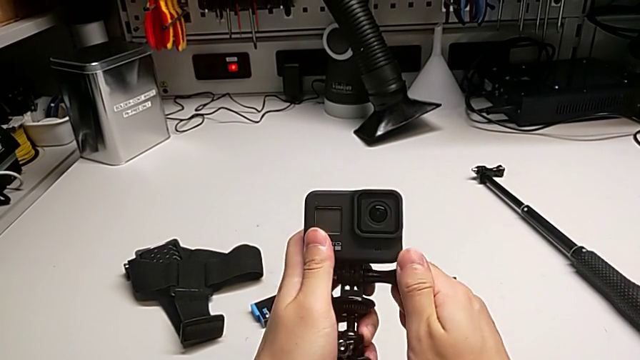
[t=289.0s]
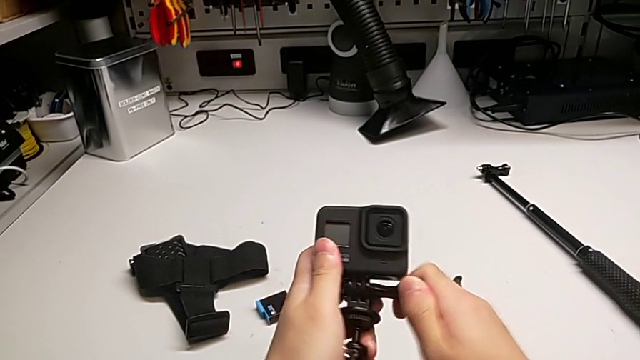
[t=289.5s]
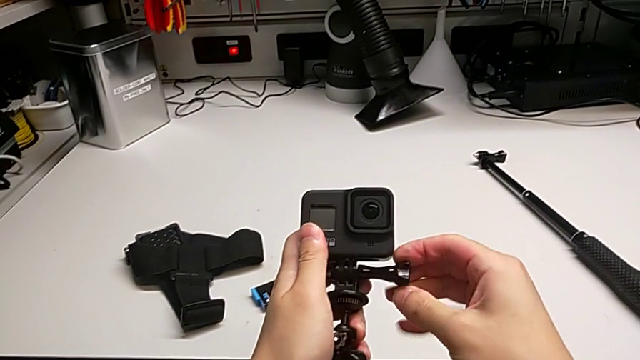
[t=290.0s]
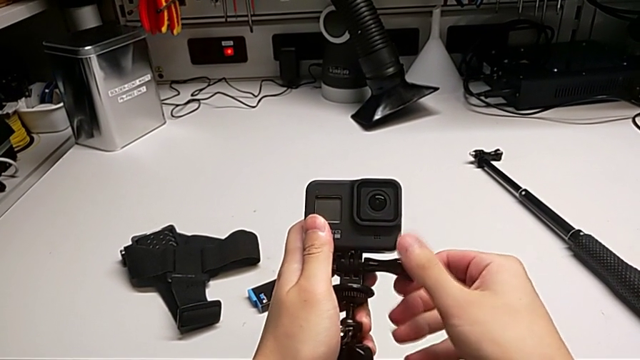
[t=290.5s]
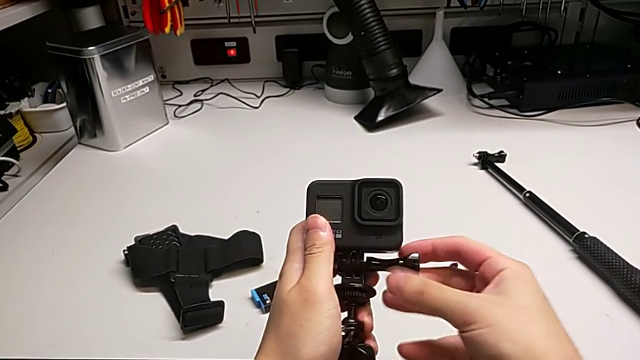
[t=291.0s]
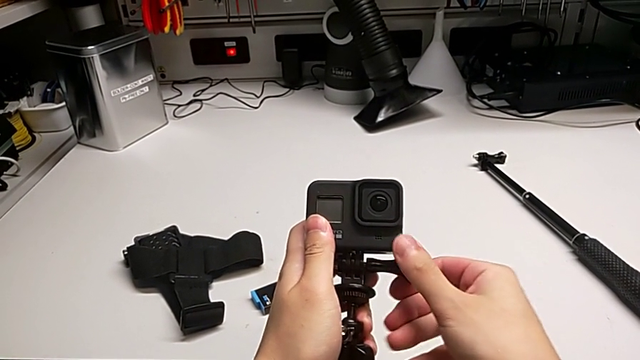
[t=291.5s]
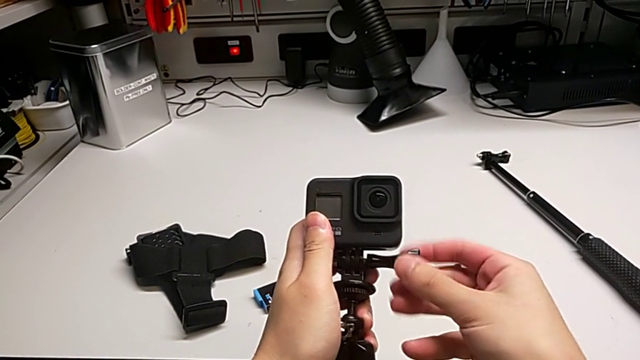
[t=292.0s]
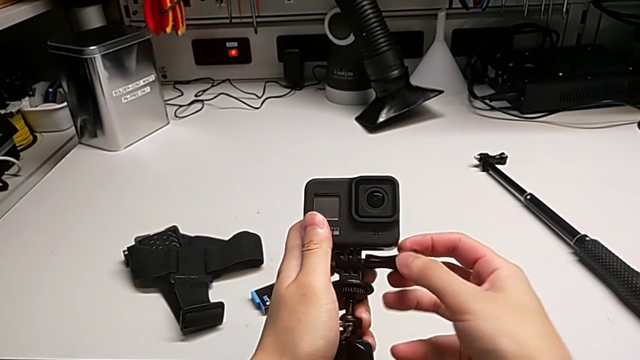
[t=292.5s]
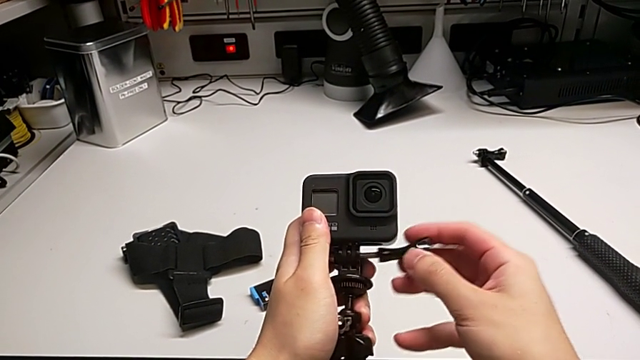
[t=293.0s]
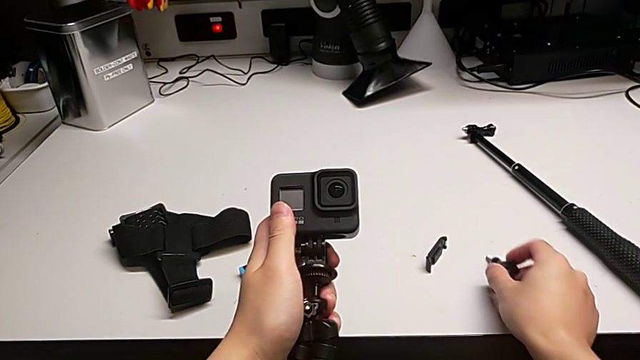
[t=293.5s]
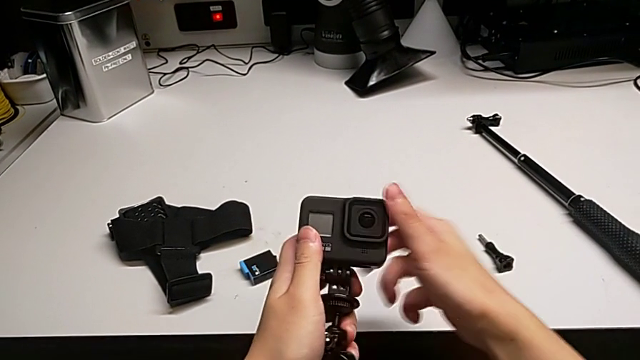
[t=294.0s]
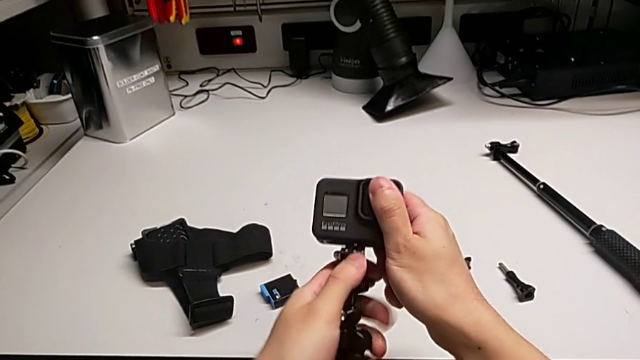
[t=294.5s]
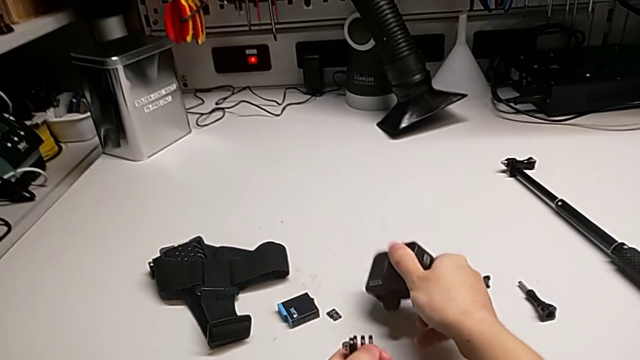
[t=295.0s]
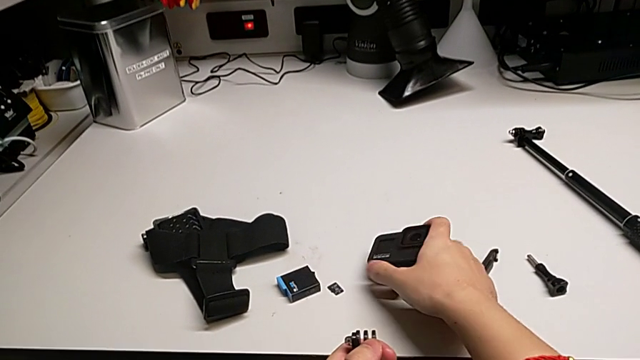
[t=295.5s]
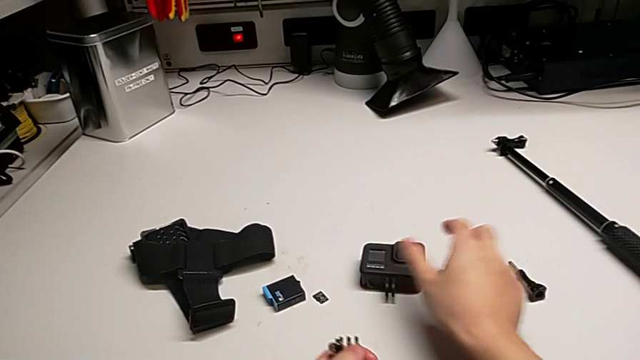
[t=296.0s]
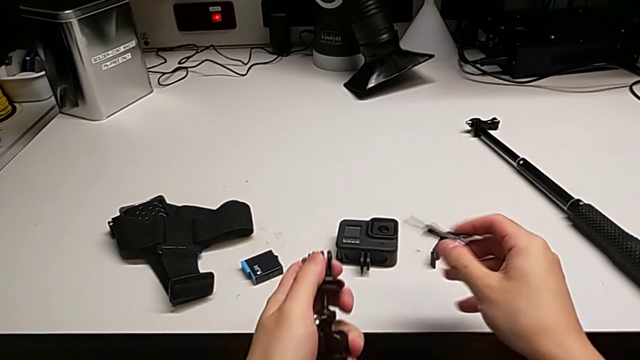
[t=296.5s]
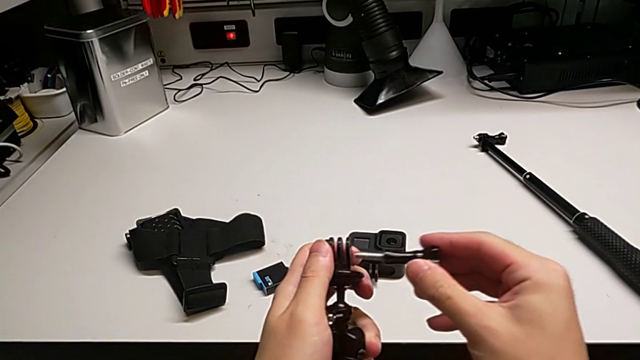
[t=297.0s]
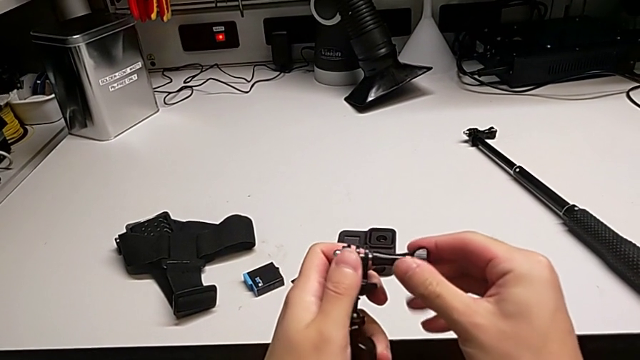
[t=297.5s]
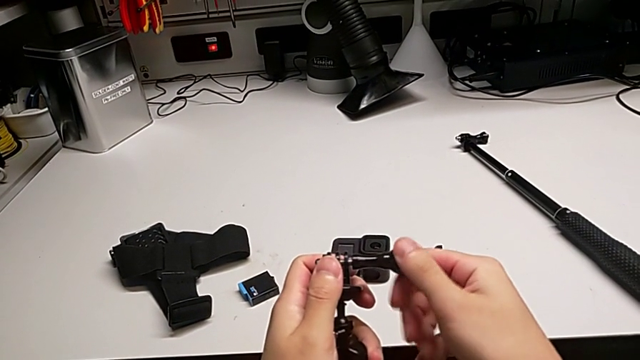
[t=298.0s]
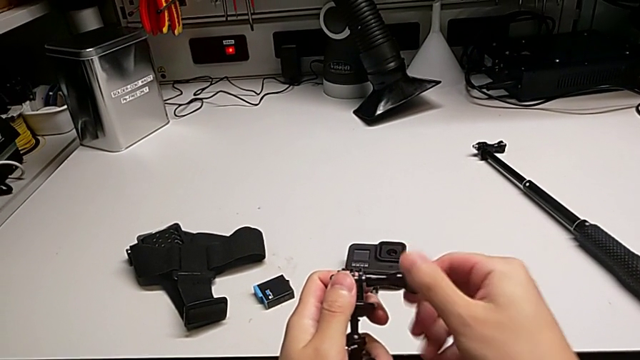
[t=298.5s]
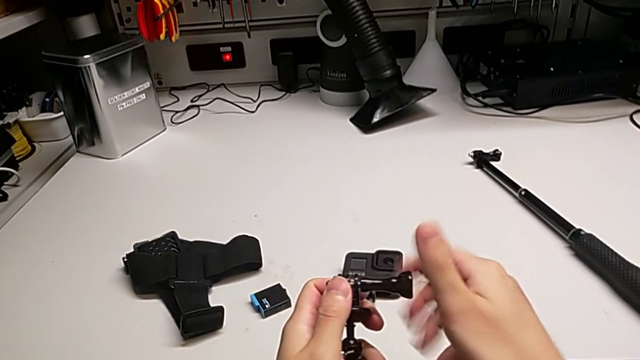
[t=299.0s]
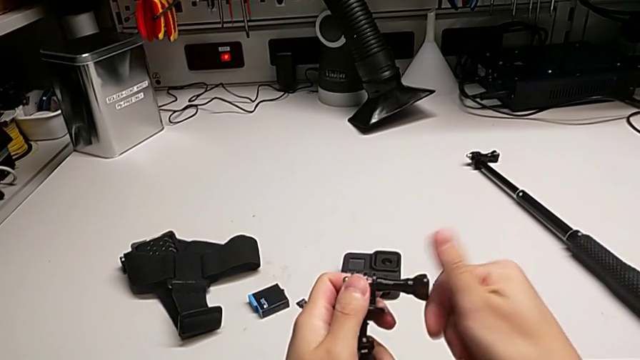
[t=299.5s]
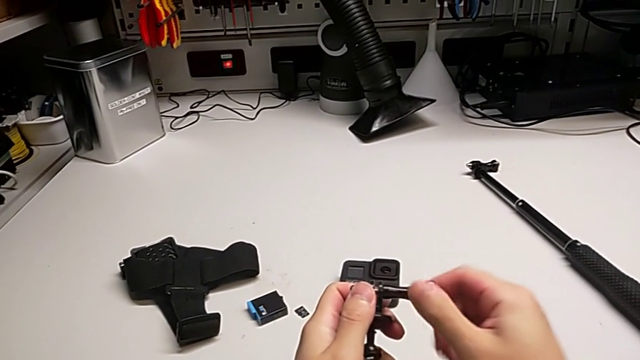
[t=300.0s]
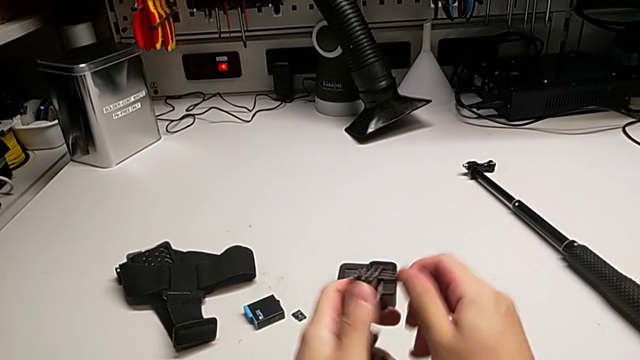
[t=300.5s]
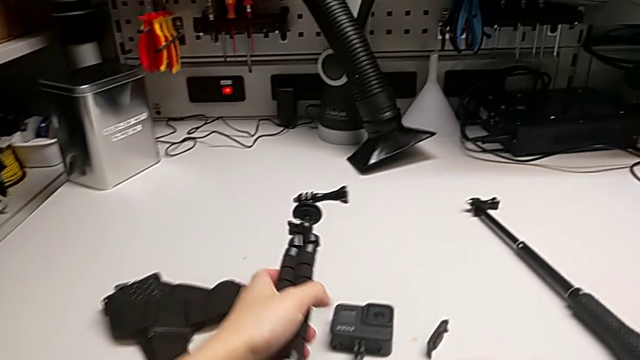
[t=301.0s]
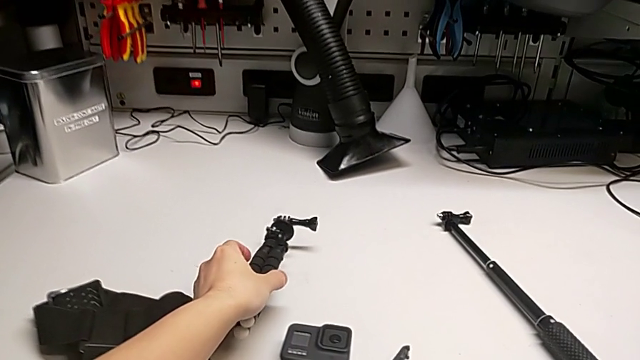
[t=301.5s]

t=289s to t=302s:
The camera wearer disassembles the GoPro's tripod. They withdraw the screw, withdraw the GoPro and insert the screw.
